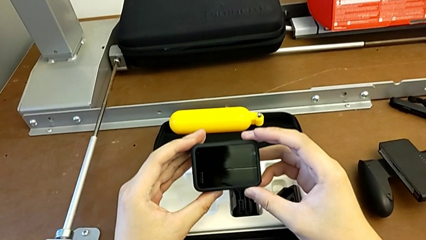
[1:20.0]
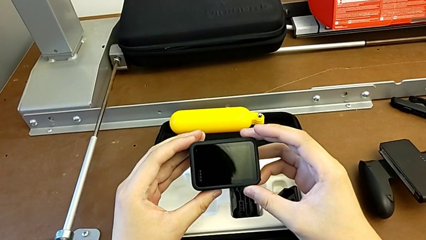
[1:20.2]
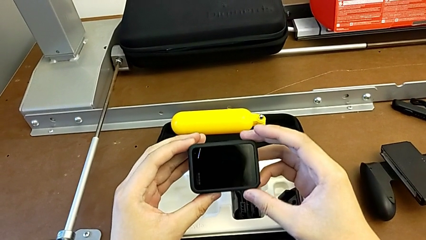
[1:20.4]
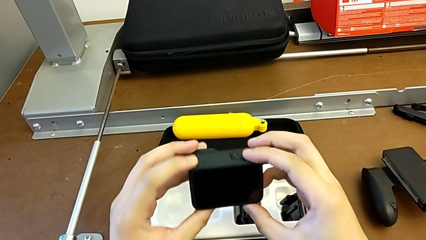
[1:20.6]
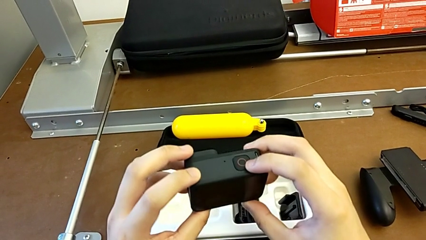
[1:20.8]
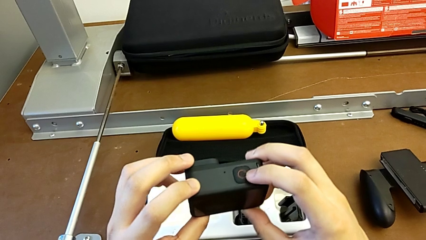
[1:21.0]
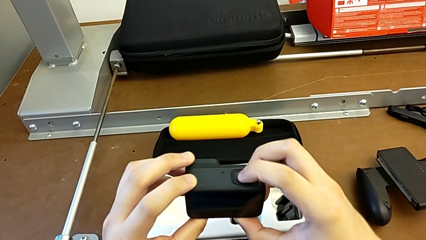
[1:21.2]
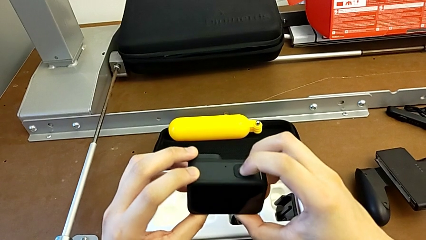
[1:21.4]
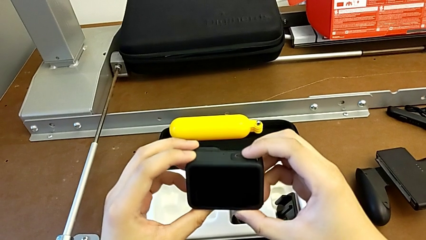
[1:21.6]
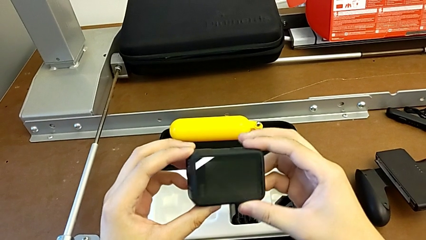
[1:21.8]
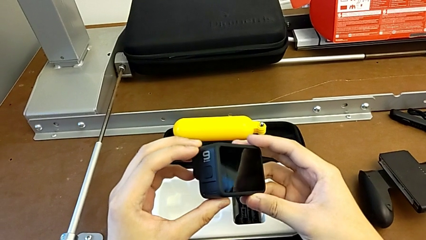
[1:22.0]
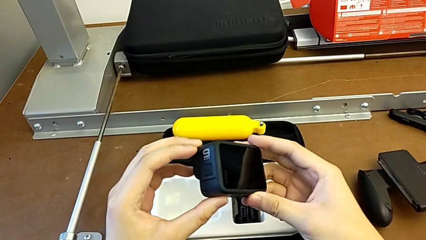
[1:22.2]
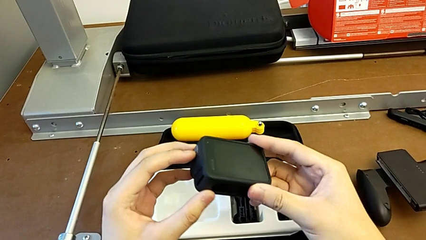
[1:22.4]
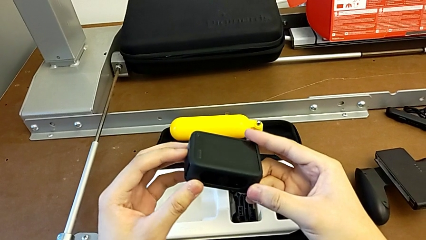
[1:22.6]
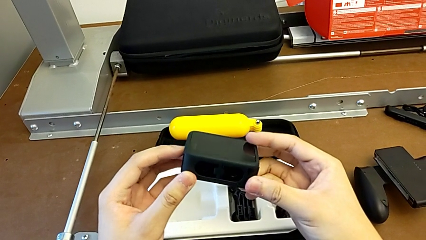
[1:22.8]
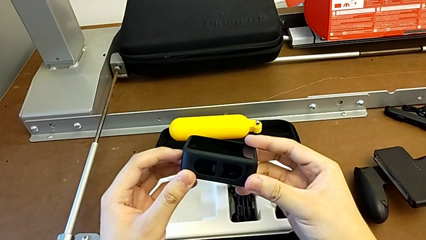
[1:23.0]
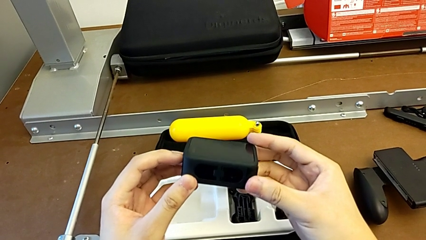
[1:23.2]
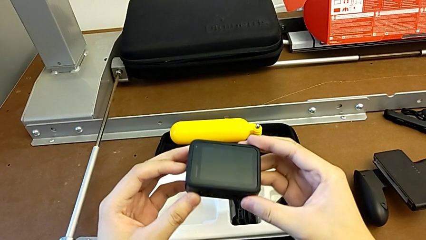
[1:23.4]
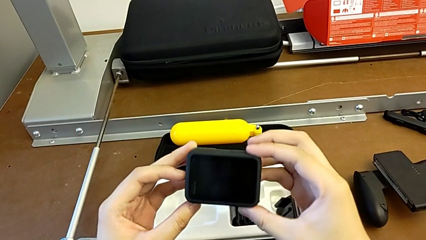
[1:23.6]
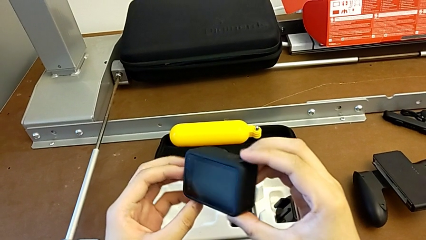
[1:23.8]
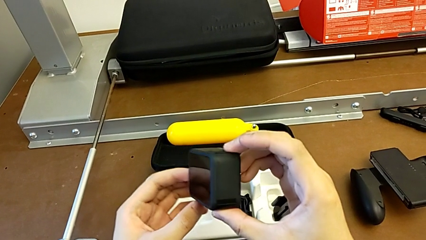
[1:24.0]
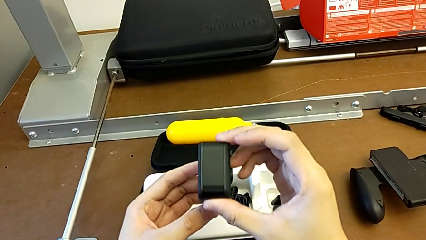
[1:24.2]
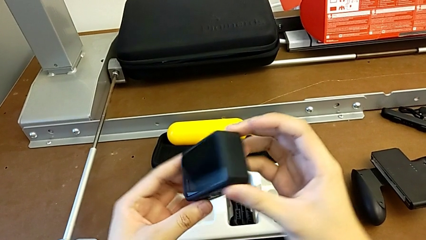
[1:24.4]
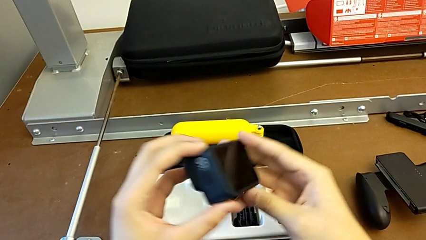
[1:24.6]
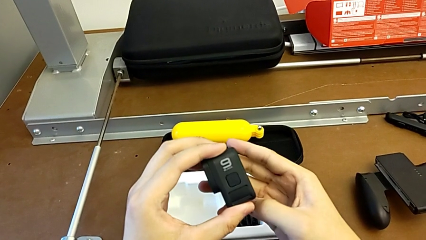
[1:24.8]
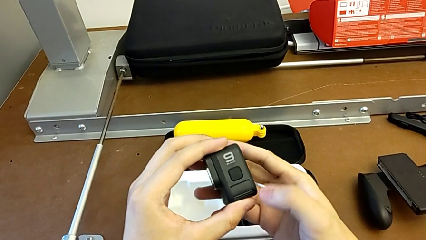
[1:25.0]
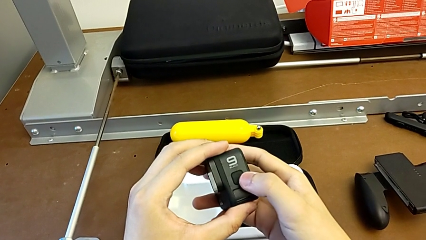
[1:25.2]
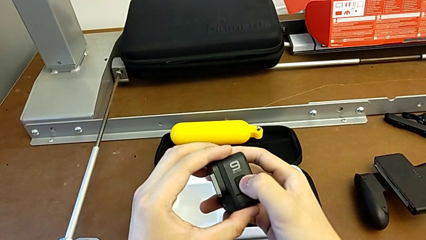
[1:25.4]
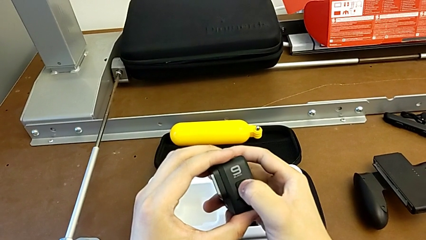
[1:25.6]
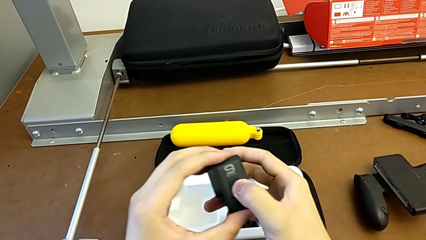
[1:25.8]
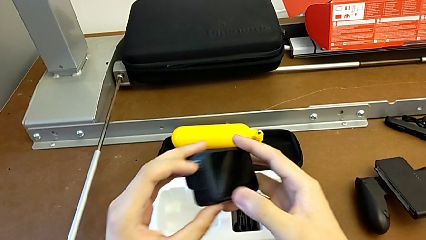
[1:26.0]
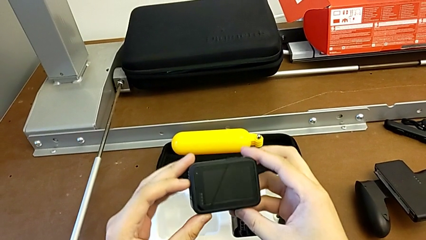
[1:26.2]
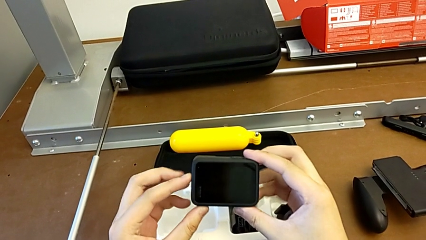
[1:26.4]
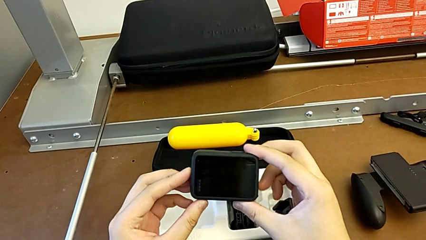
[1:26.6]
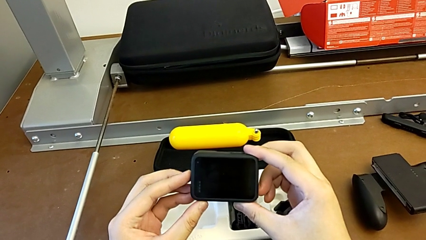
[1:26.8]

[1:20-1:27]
The camera wearer turns on the GoPro. They inspect the GoPro twice, rotate it and press the left button.

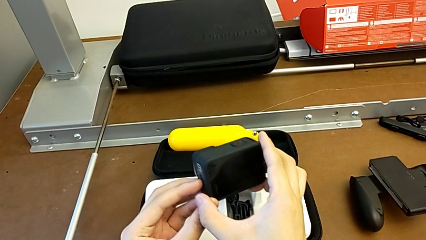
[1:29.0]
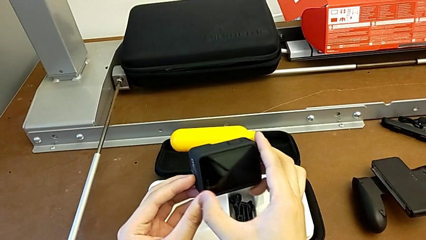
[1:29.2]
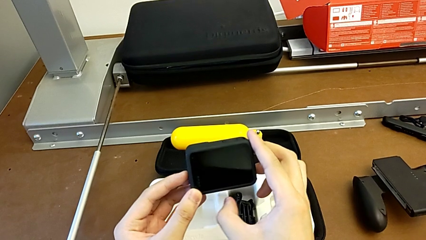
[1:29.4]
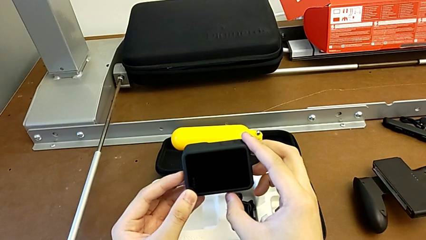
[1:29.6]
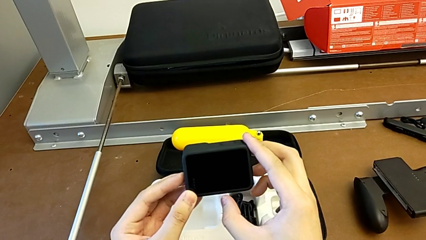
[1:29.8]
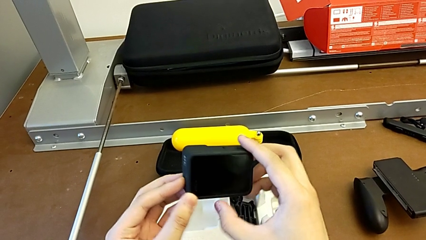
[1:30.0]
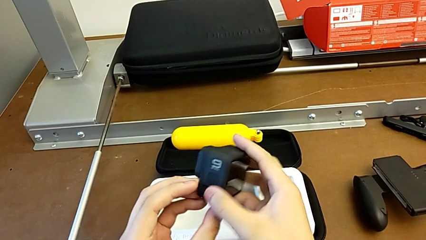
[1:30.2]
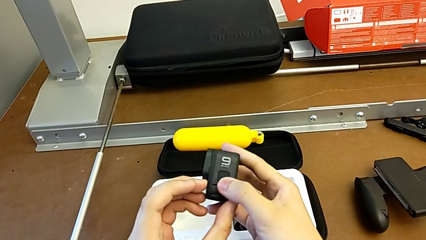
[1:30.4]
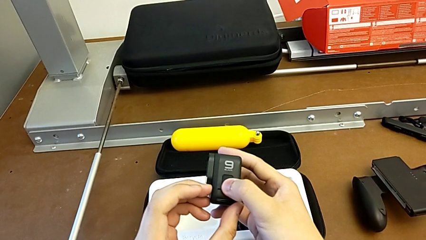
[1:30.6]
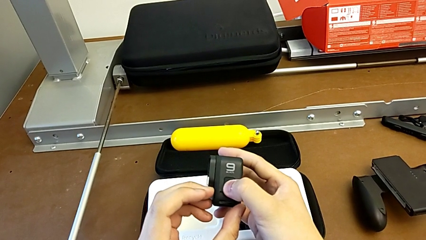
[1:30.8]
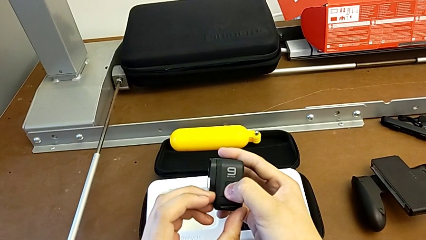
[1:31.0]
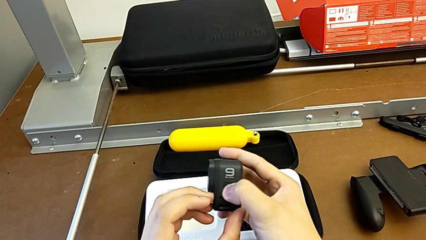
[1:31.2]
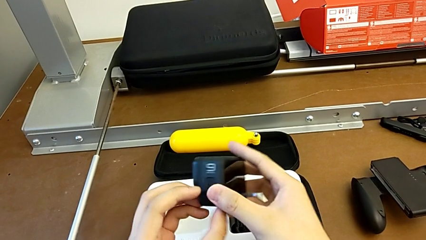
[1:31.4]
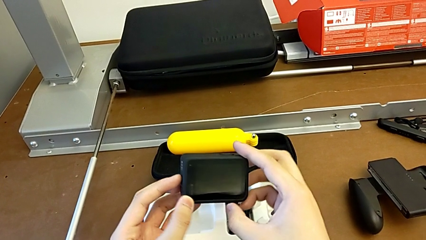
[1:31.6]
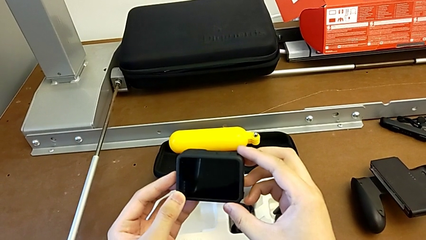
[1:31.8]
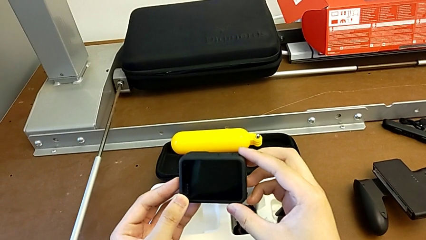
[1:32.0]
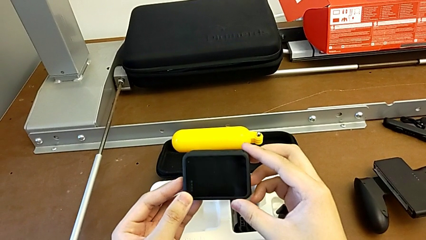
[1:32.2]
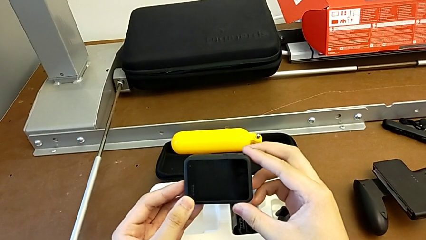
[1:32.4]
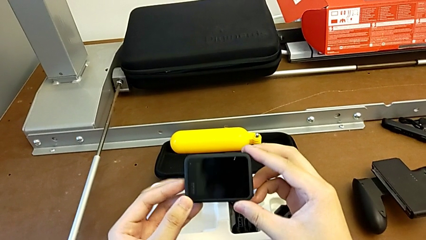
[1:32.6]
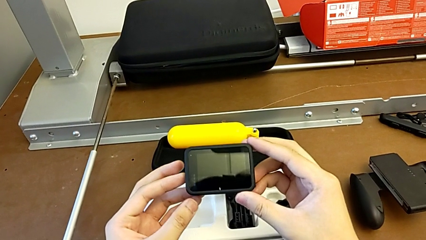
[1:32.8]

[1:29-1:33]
The camera wearer turns off the GoPro. They rotate the GoPro and press the left button.

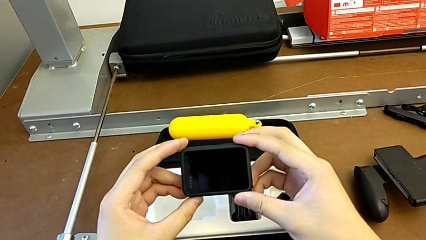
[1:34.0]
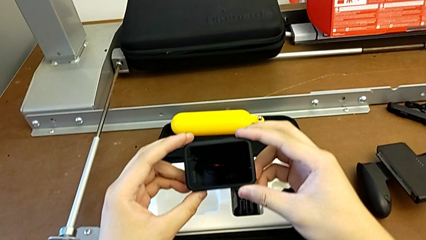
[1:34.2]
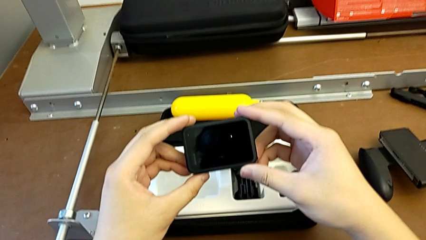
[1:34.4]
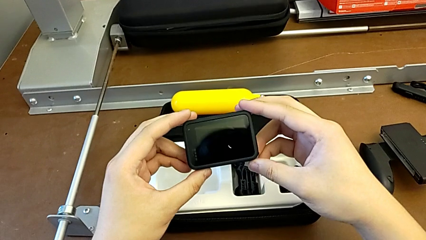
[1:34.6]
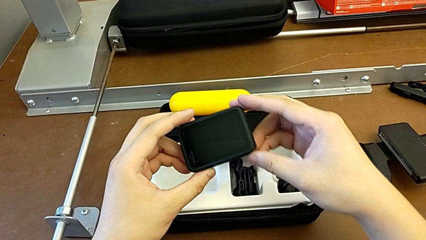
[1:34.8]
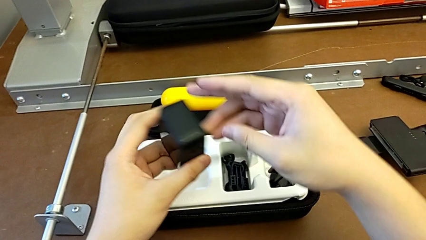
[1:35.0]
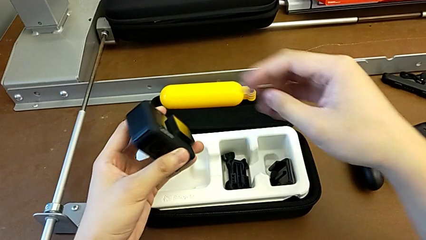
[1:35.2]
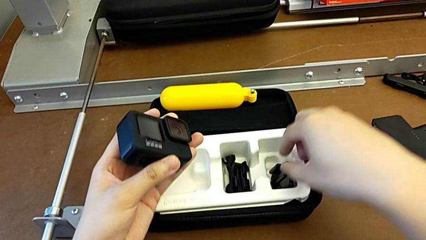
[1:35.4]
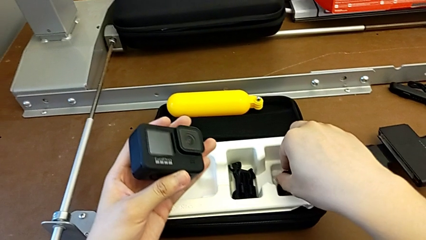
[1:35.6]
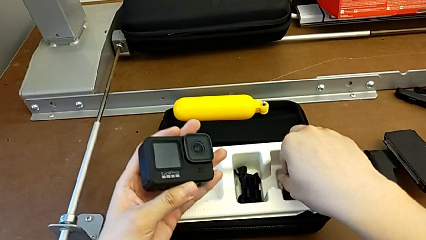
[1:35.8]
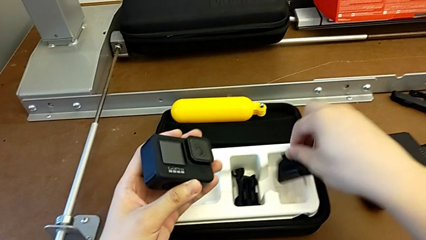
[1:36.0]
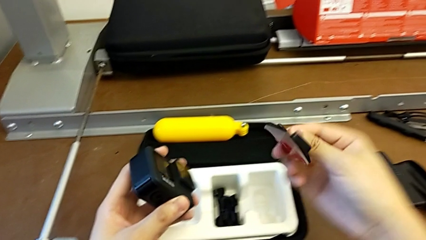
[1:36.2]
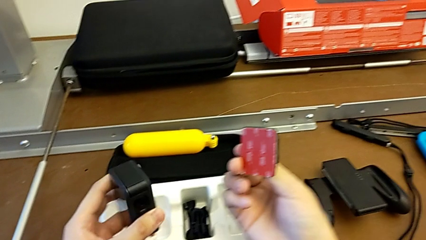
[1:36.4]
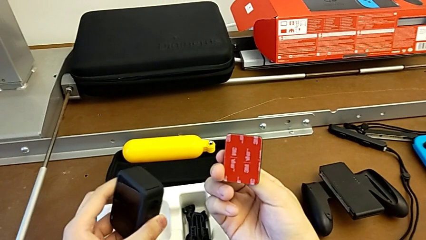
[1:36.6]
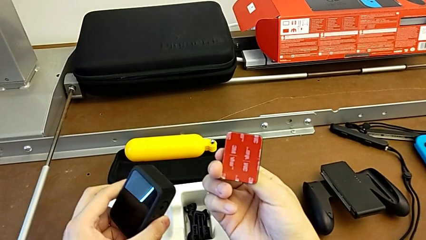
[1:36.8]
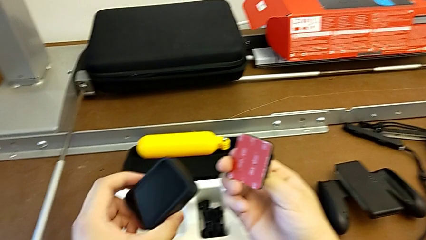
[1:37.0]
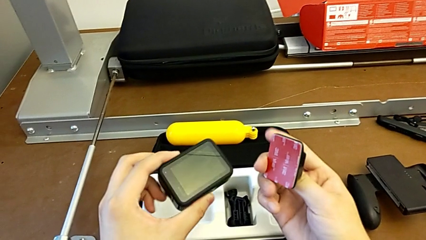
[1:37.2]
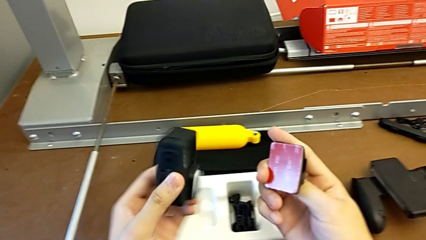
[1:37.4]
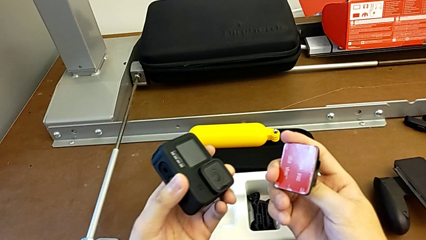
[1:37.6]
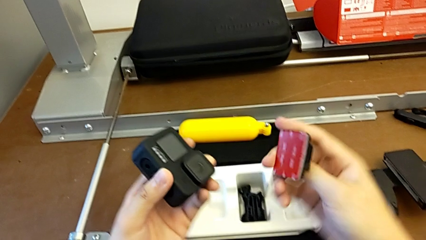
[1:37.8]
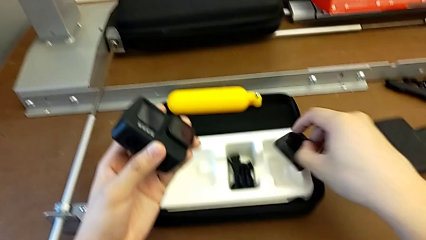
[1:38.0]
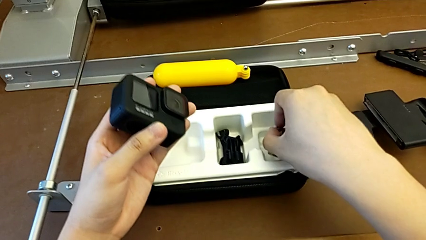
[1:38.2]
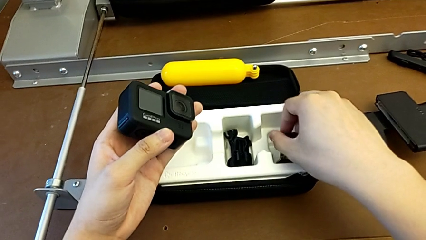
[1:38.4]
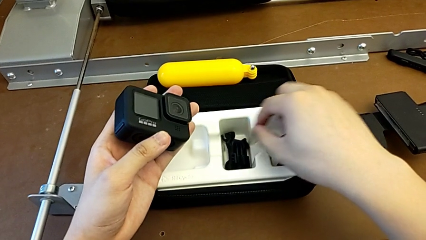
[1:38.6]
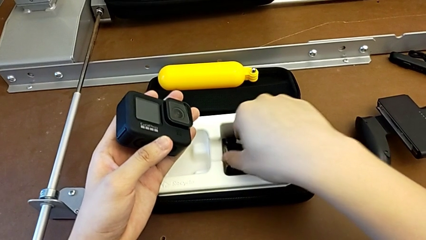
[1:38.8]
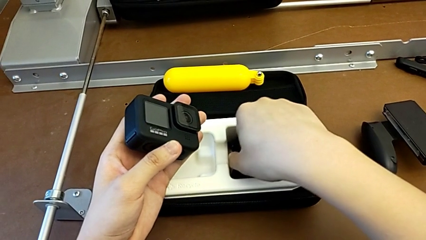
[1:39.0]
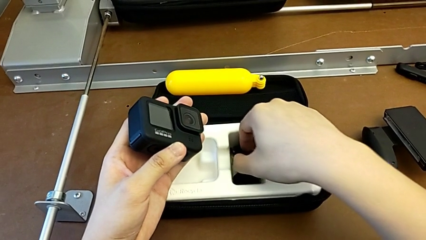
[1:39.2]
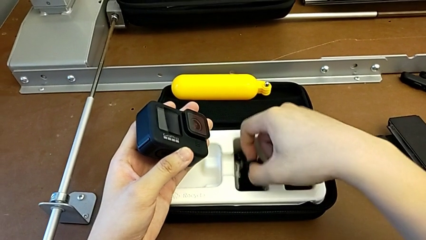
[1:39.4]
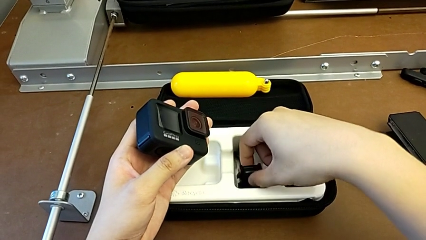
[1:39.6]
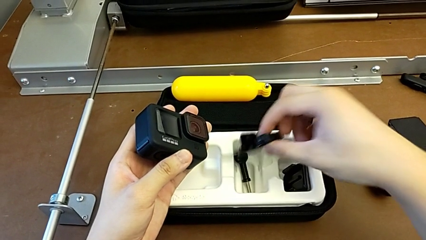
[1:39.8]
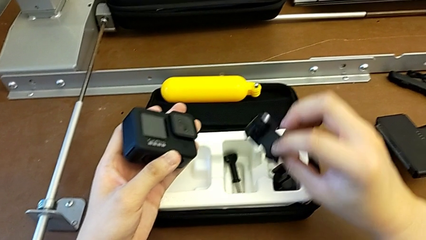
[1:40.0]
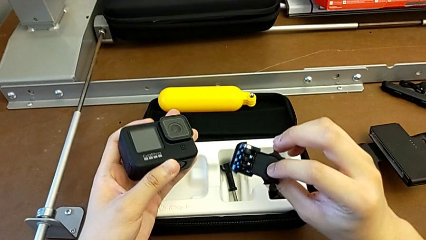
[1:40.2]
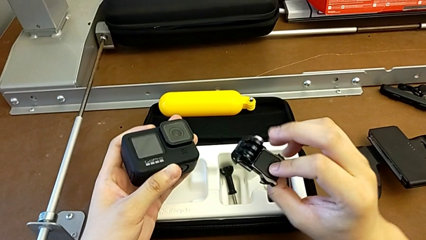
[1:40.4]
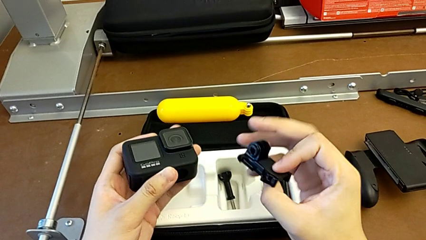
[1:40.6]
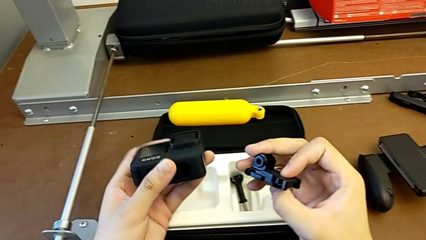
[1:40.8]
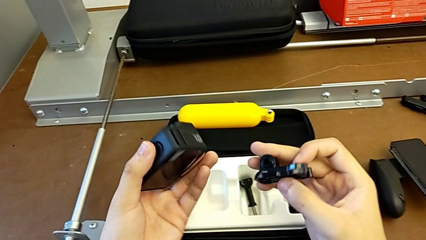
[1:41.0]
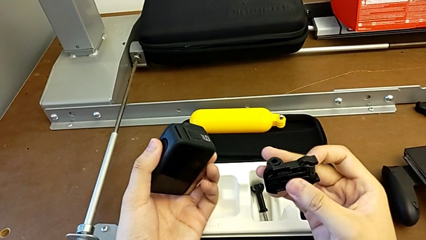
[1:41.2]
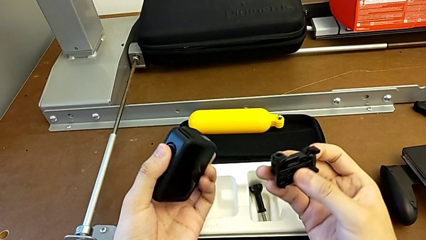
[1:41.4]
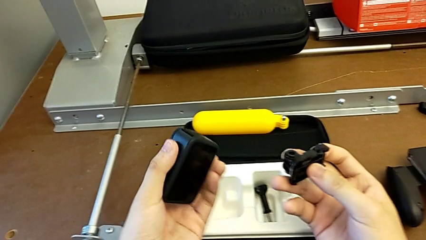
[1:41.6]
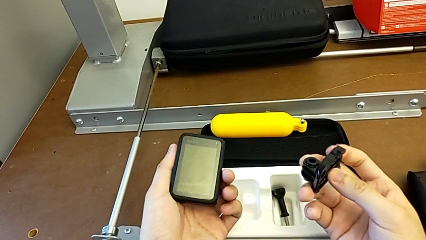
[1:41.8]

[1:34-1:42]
The camera wearer is mounting the strap to the GoPro. They wrongly rotate the GoPro, grab the mounting peg and lift it. They place it, grab the strap and rotate the GoPro.
